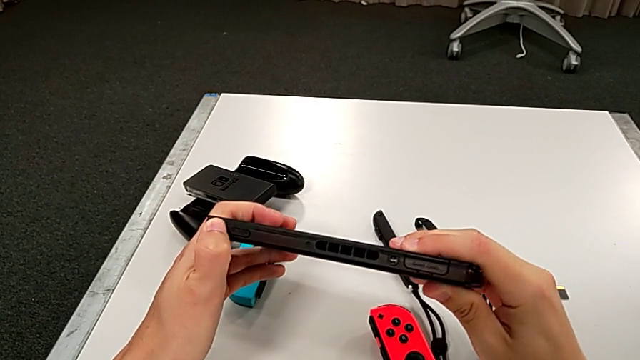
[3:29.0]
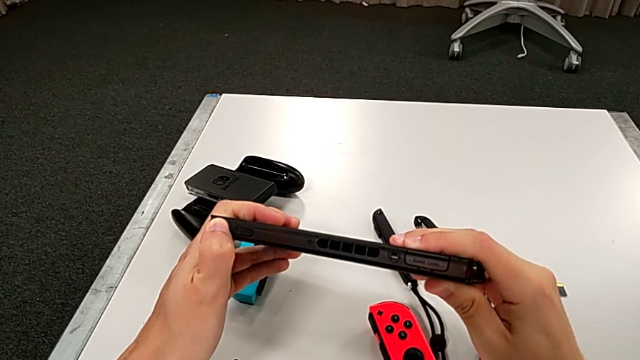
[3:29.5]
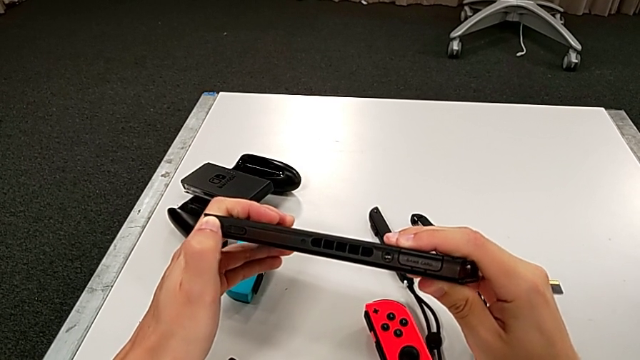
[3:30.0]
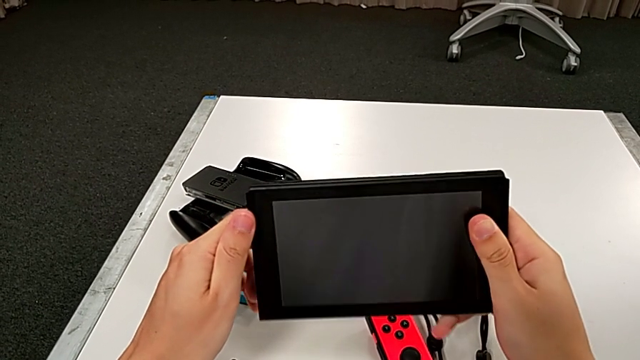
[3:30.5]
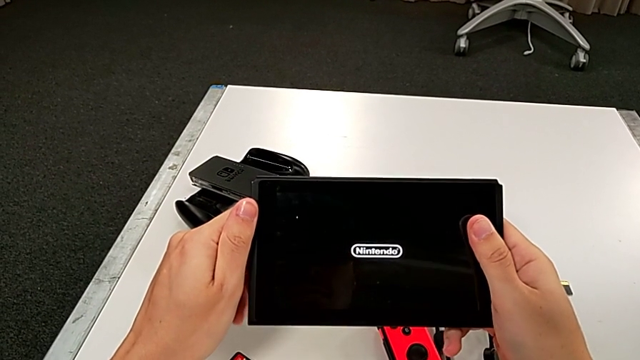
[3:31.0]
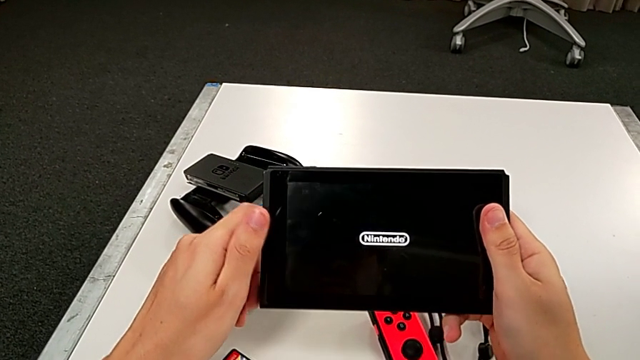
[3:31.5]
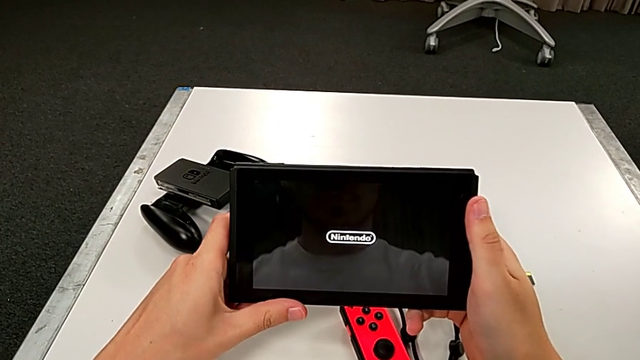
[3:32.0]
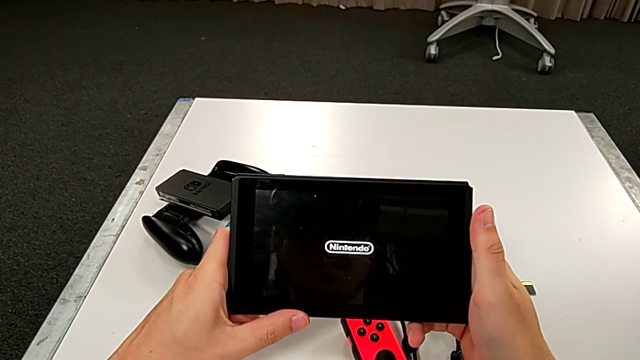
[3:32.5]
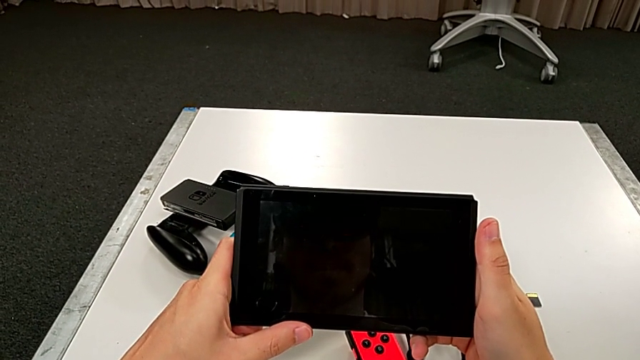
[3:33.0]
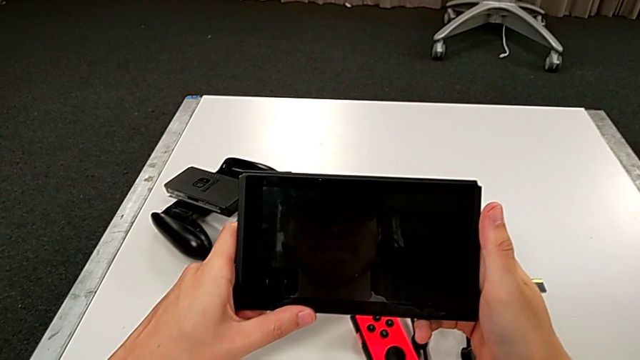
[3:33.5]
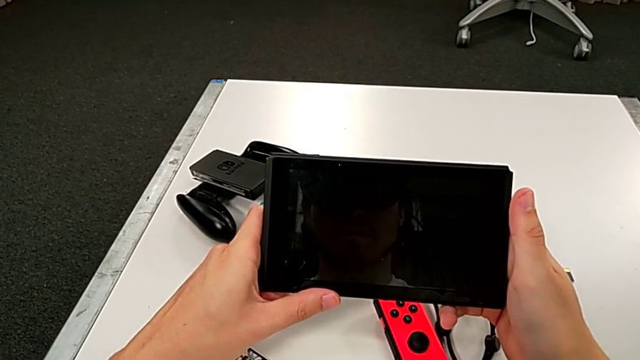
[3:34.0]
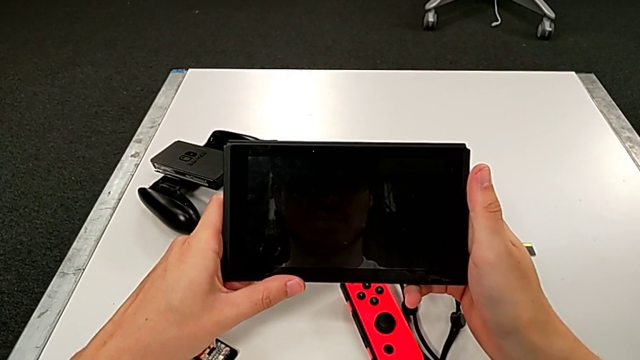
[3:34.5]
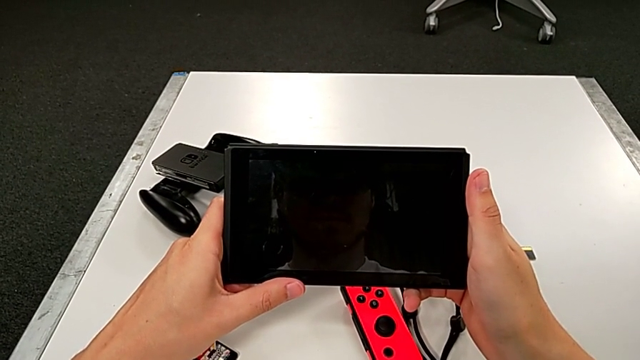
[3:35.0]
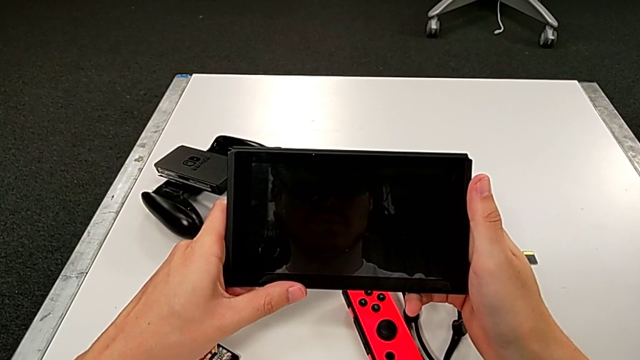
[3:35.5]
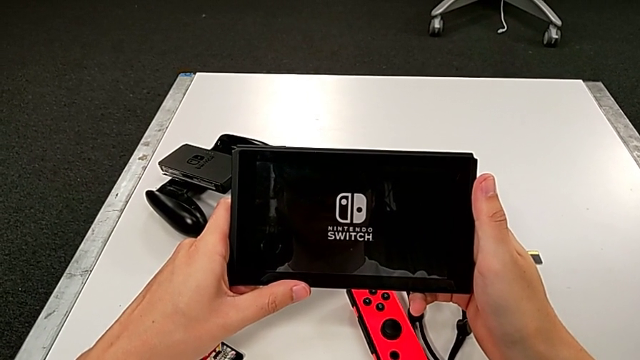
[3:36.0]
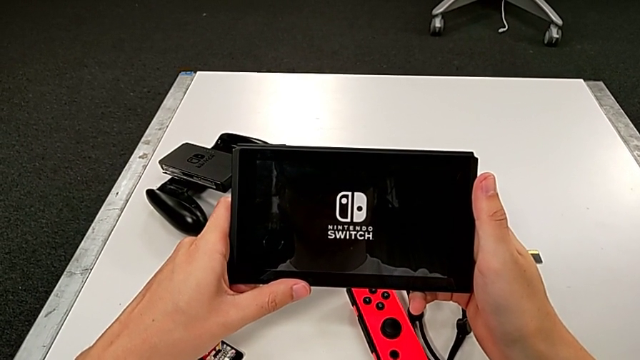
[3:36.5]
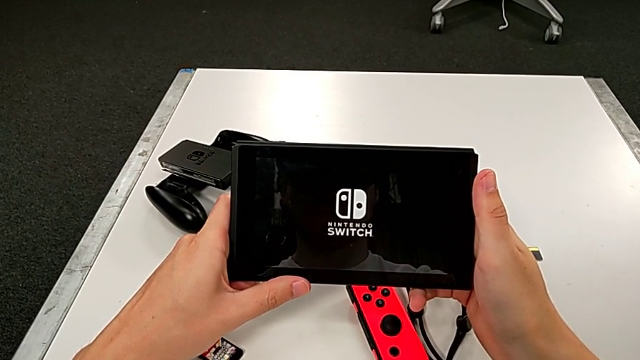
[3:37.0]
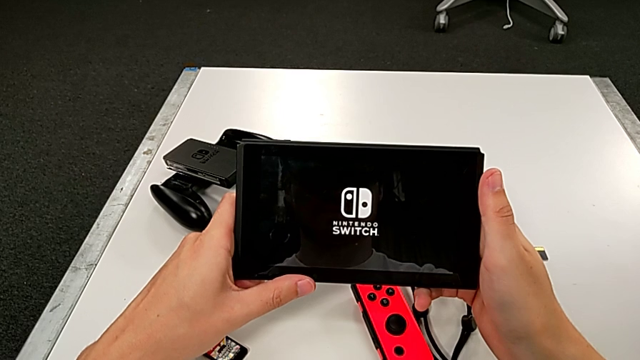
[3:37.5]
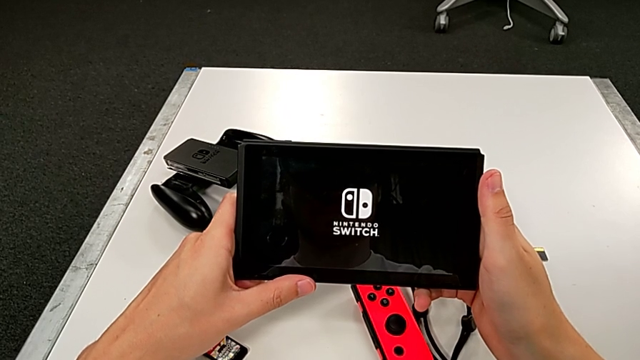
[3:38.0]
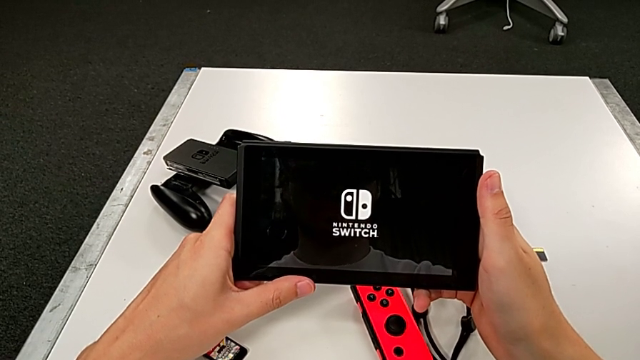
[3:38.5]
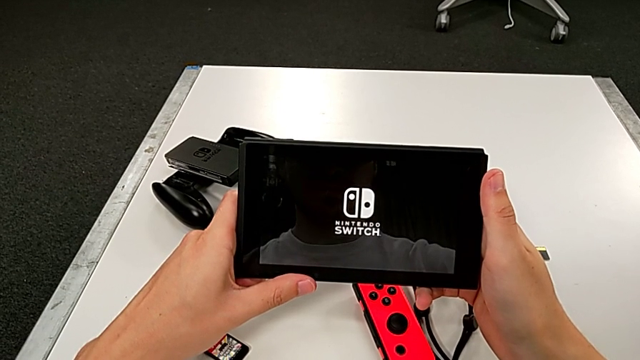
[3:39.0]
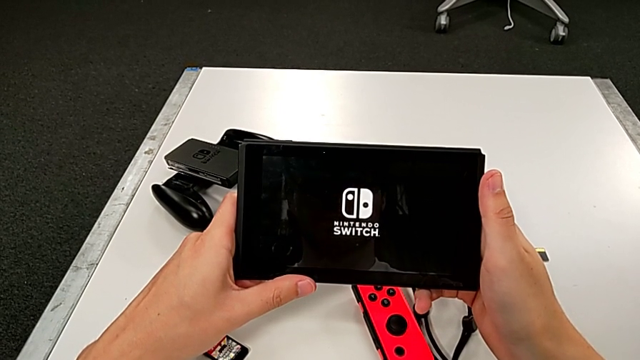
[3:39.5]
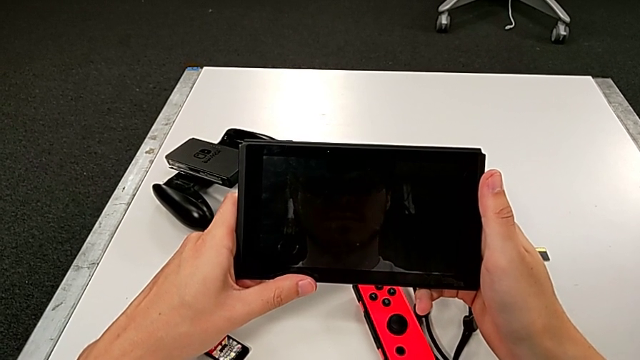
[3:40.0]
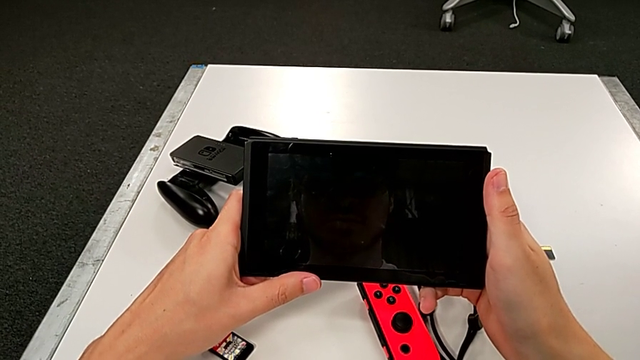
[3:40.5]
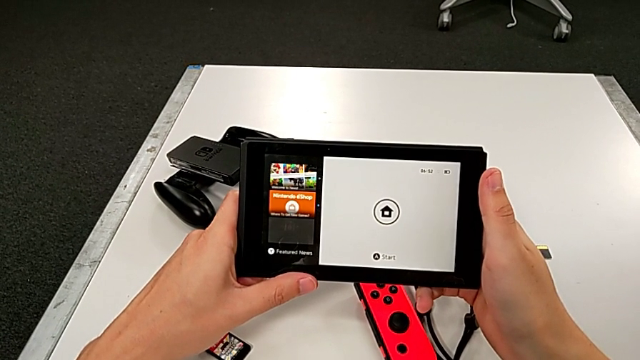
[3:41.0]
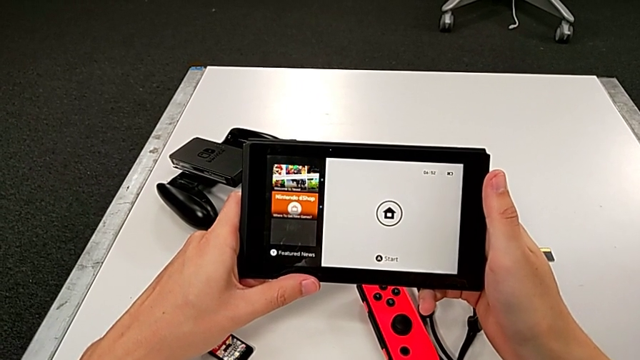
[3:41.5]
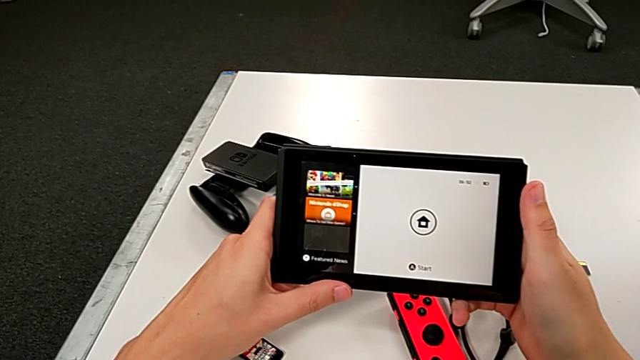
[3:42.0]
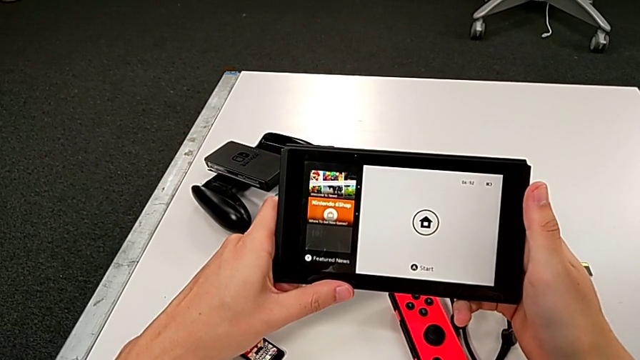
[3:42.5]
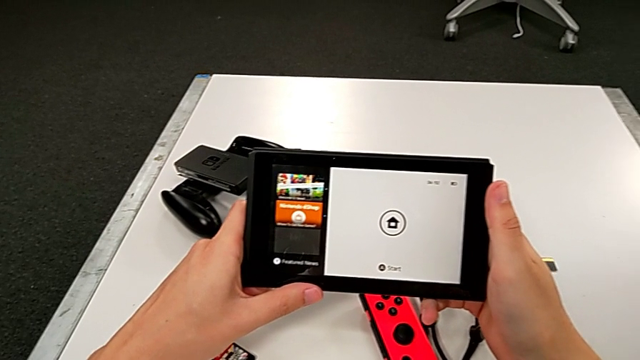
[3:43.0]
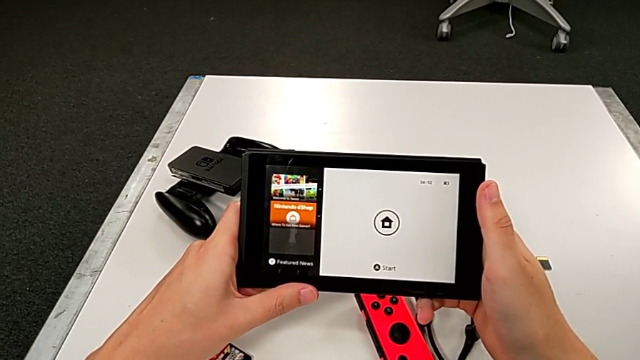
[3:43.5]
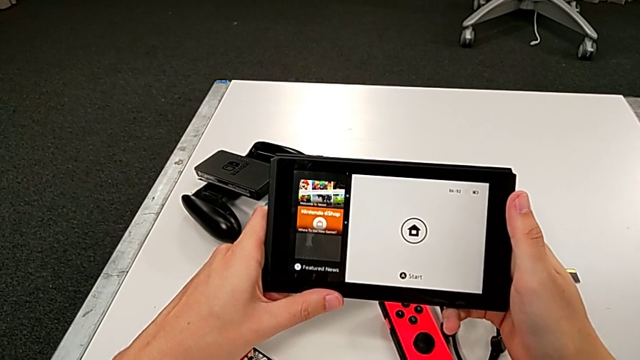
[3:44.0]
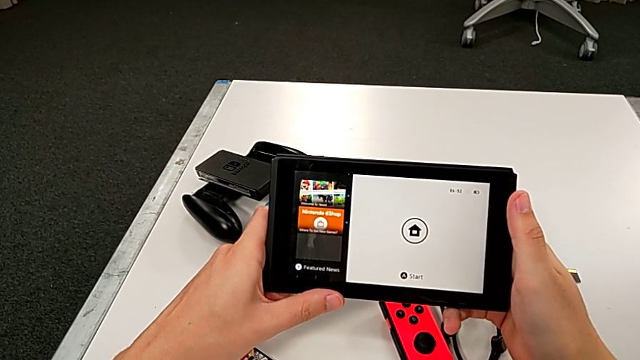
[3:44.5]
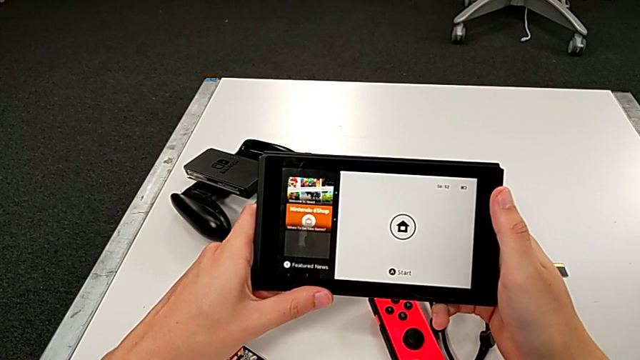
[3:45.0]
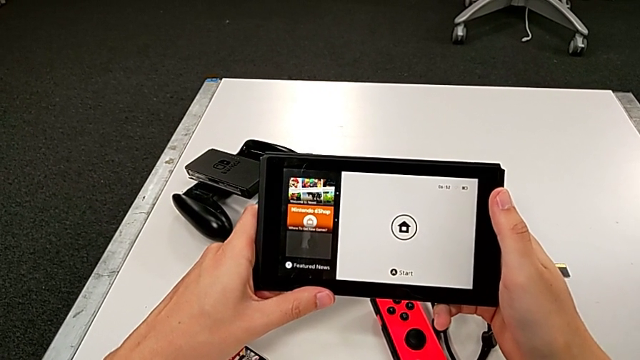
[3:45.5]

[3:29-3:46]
The camera wearer is turning on the pad. They press the button, rotate the Nintendo Switch, turn it on and hold it three times.

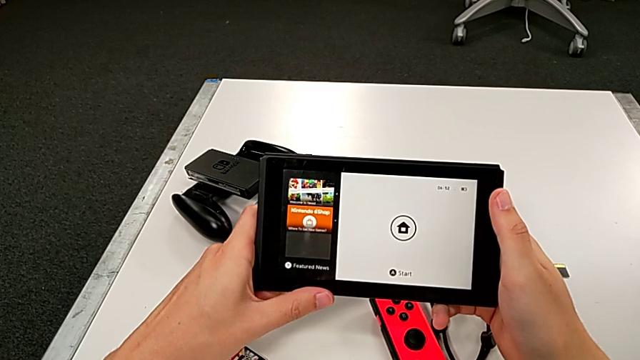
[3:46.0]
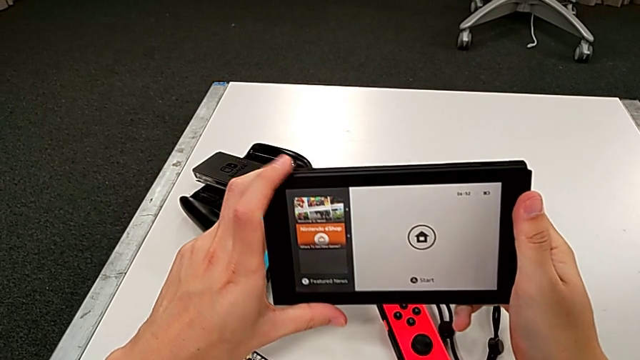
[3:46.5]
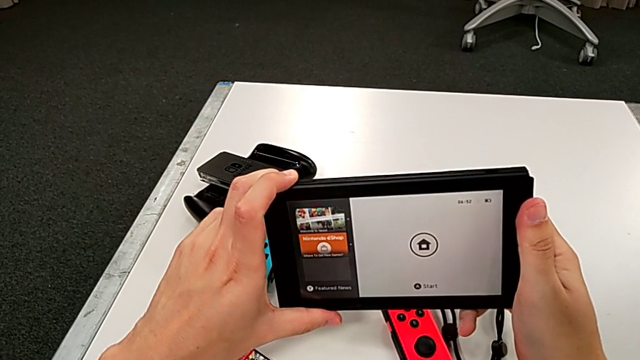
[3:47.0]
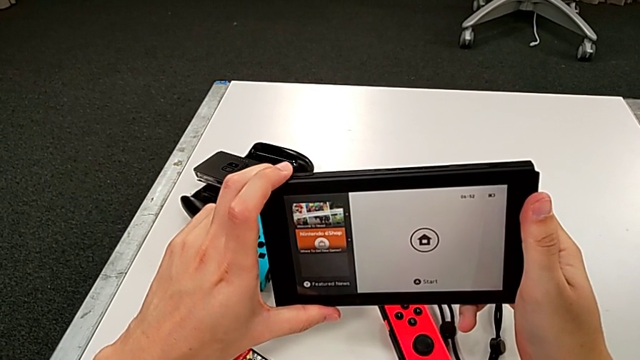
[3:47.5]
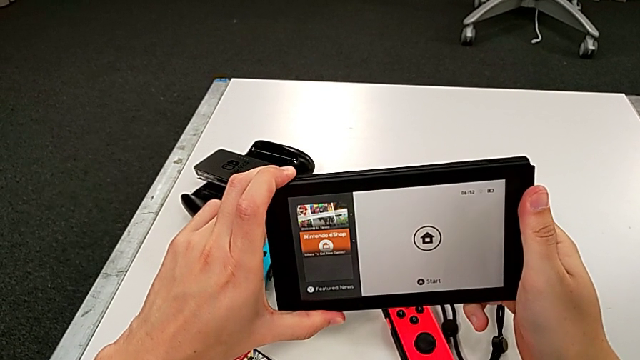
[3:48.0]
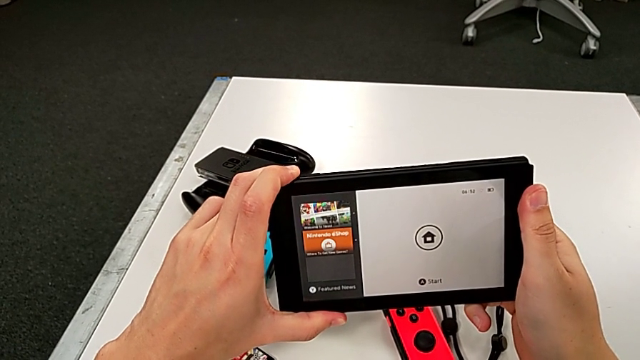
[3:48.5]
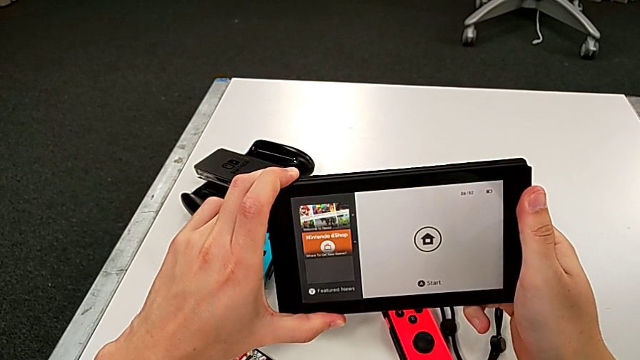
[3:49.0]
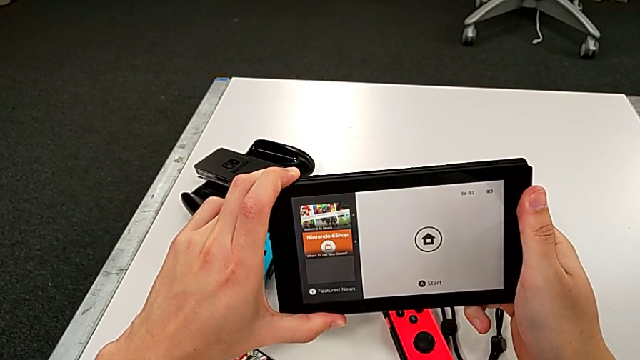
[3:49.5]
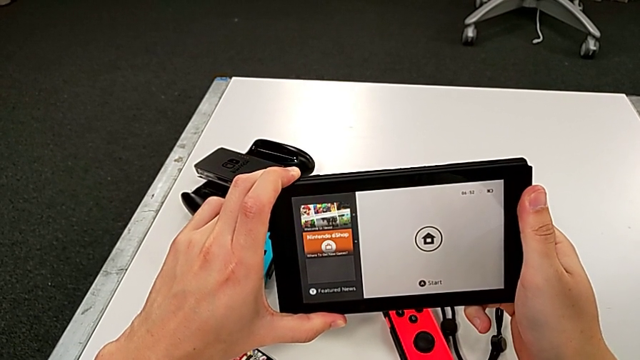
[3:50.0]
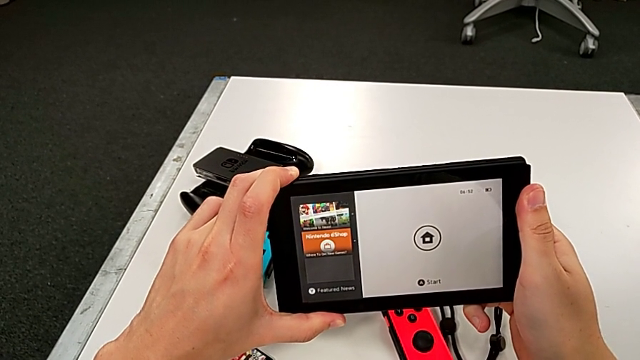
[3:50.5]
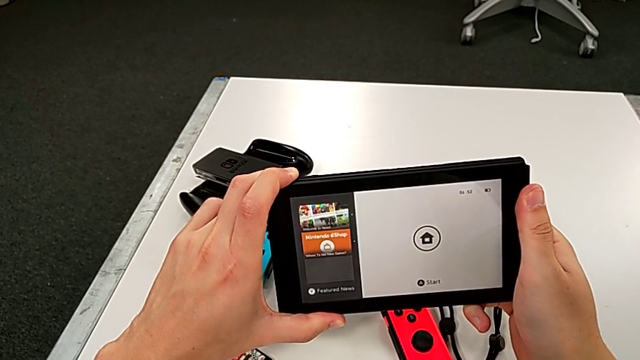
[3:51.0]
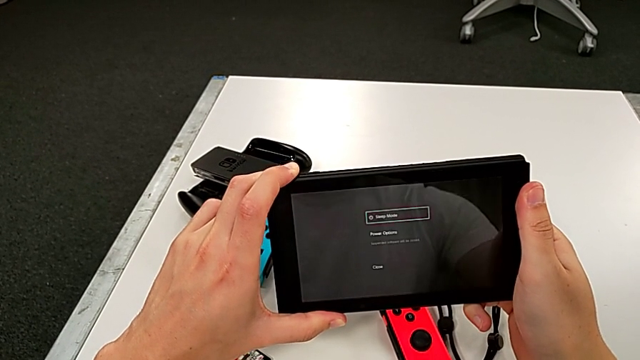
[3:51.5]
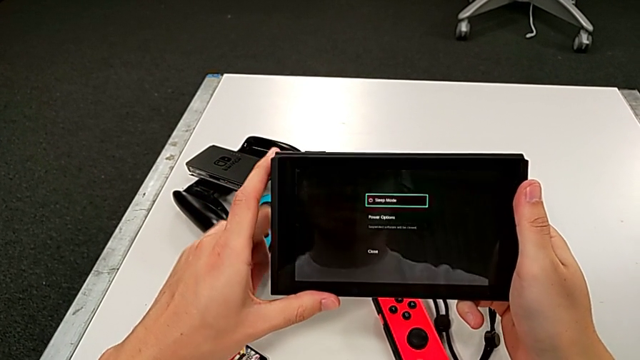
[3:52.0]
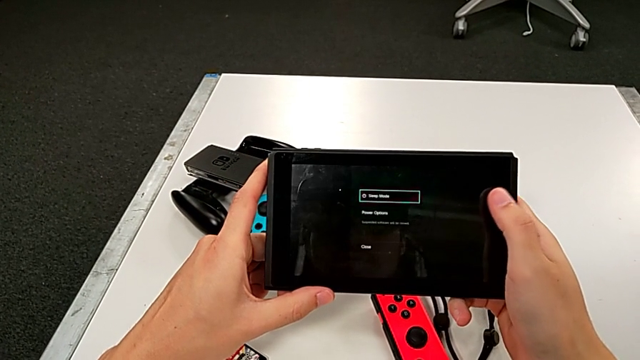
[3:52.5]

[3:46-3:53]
The camera wearer is turning off their pad. They press the button.
